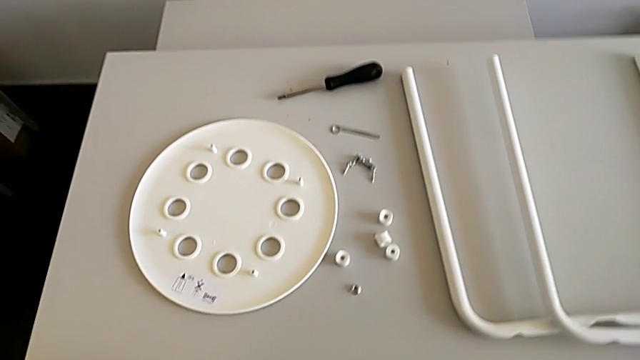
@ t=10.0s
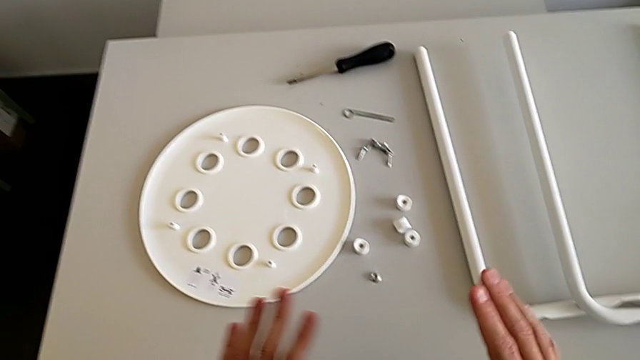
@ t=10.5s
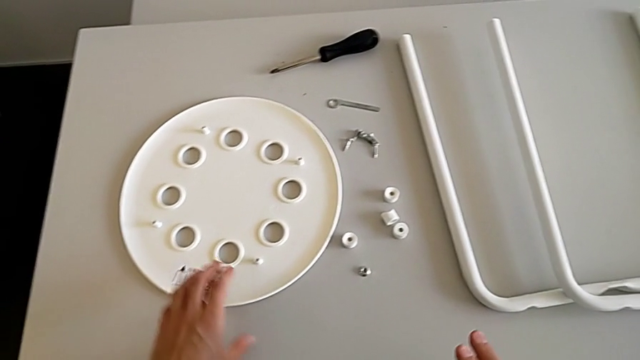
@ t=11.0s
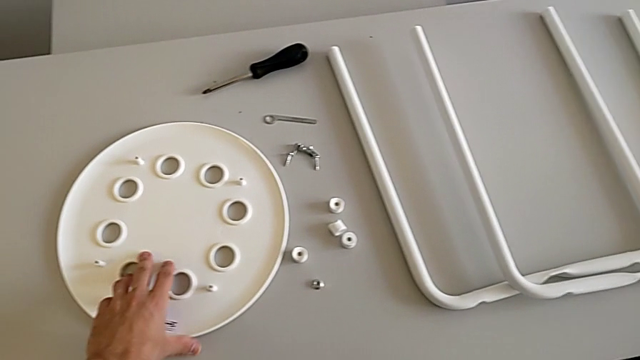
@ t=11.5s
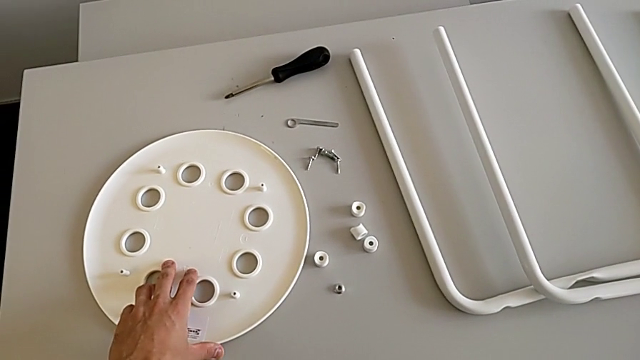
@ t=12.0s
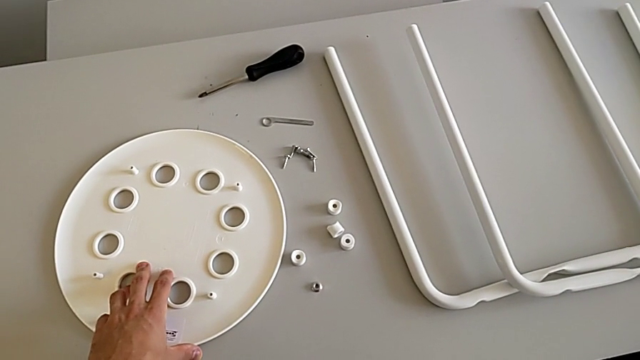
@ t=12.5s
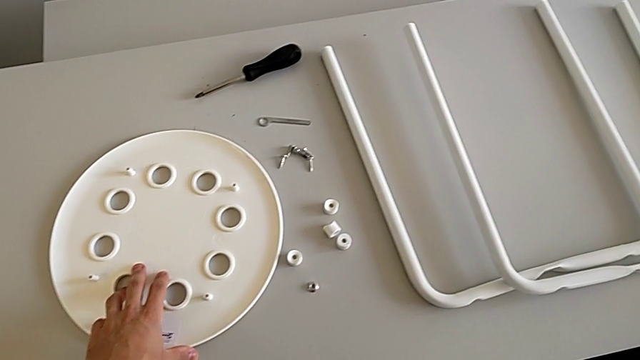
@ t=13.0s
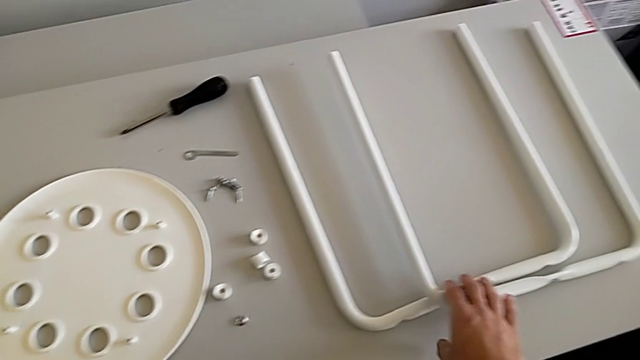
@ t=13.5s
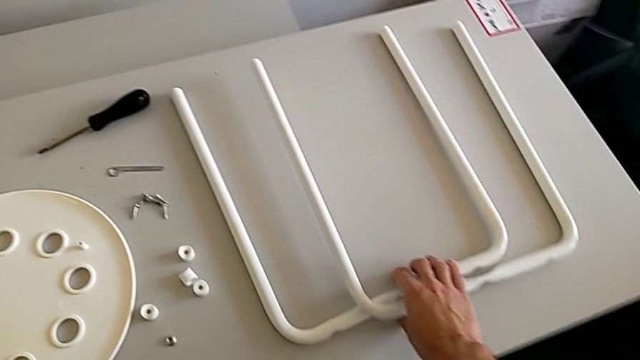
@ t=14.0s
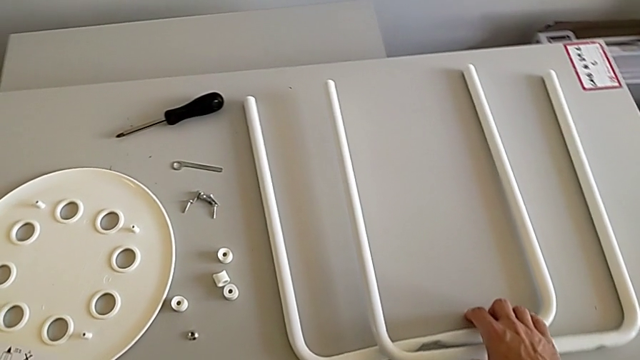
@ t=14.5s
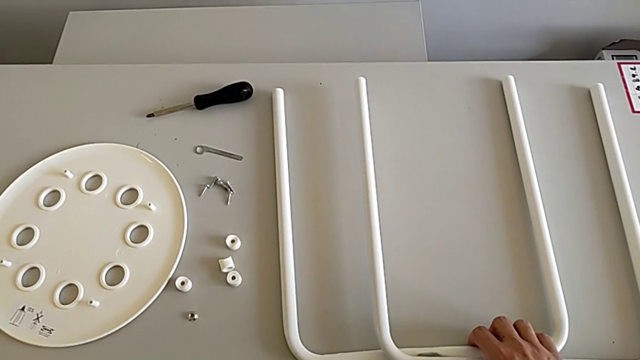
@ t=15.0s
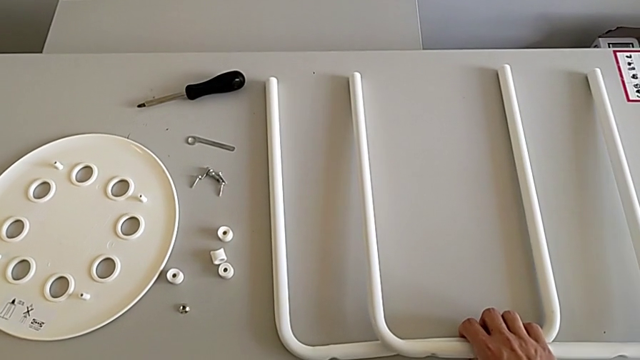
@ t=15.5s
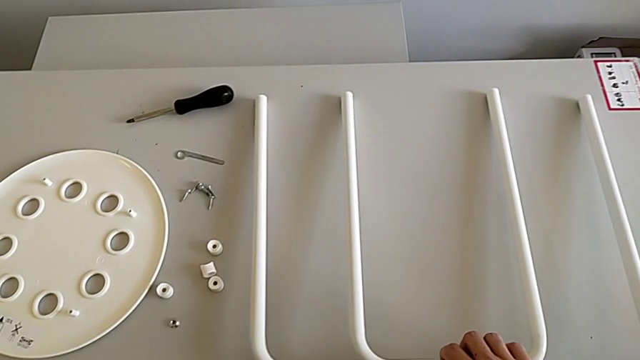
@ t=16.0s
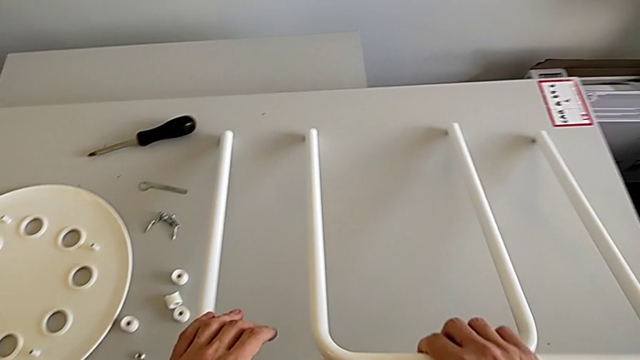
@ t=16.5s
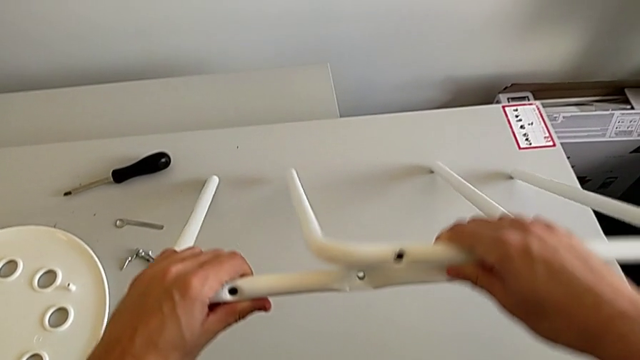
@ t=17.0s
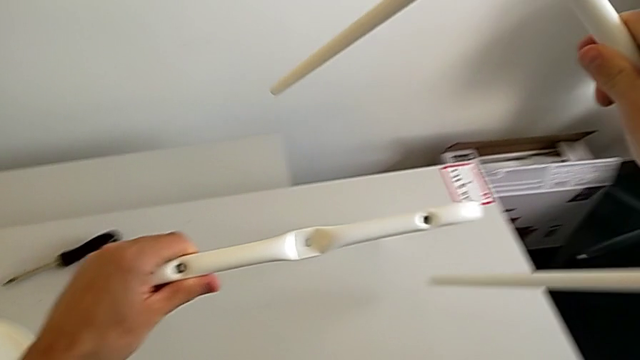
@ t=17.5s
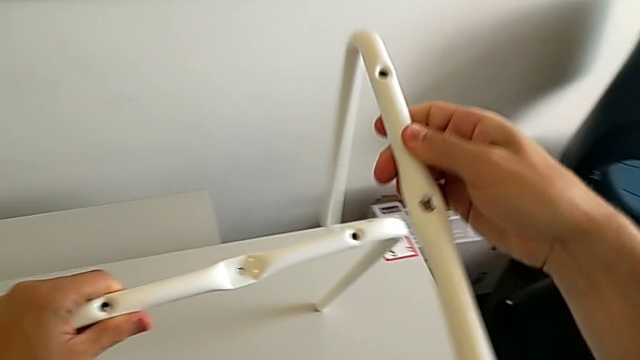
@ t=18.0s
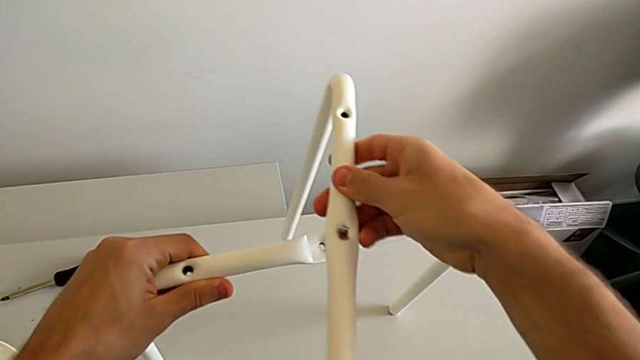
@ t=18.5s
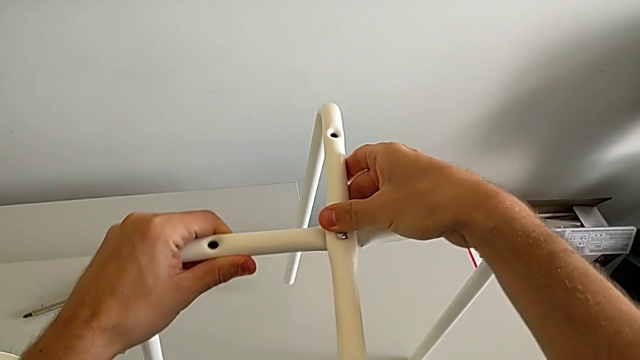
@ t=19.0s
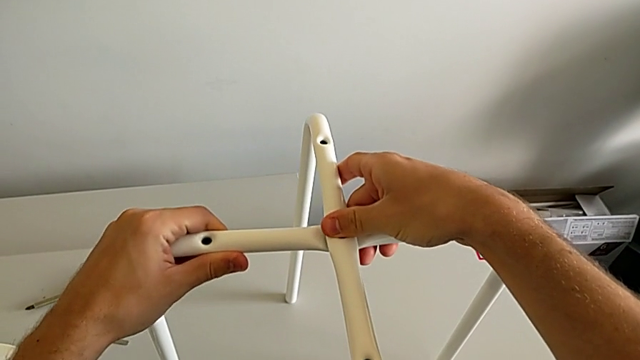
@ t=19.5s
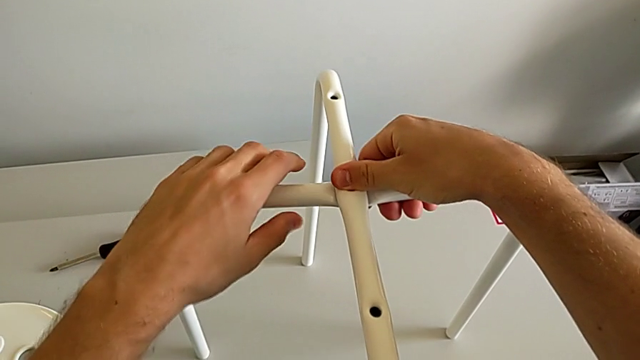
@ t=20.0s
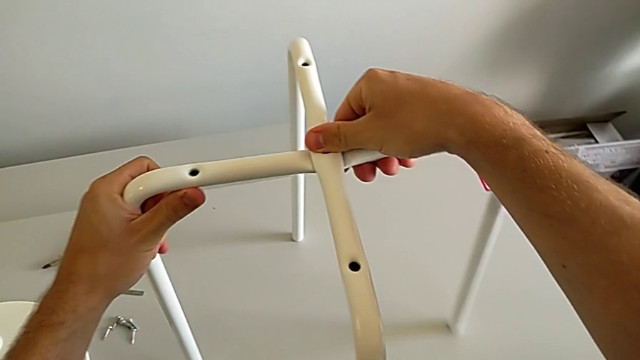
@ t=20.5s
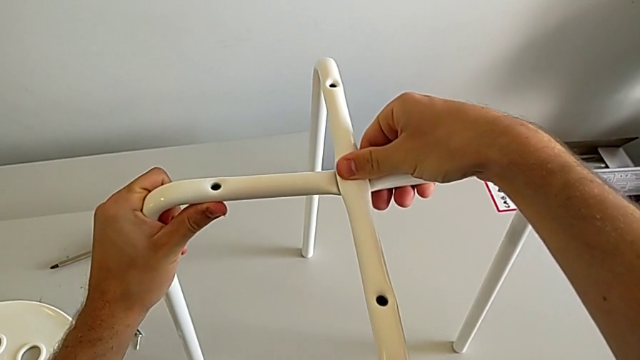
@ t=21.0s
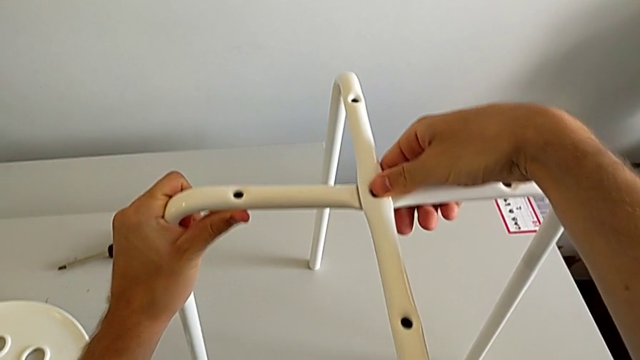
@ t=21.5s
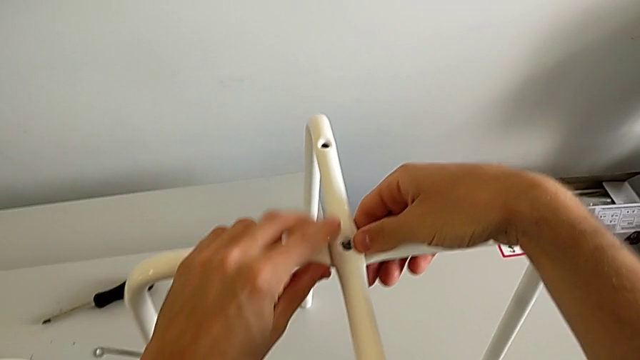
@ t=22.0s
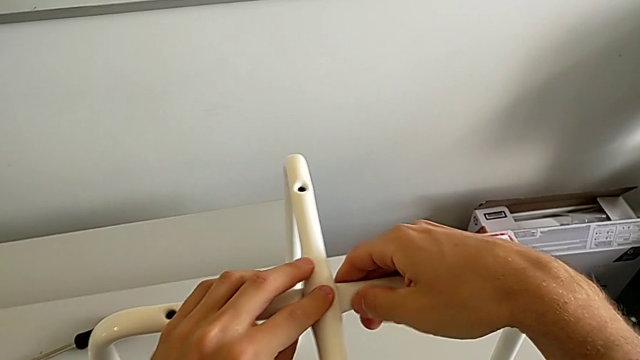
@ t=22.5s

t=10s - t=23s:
The camera wearer is assembling the white legs. They inspect the stool, approach the seat, grab the leg, lift it and align it.

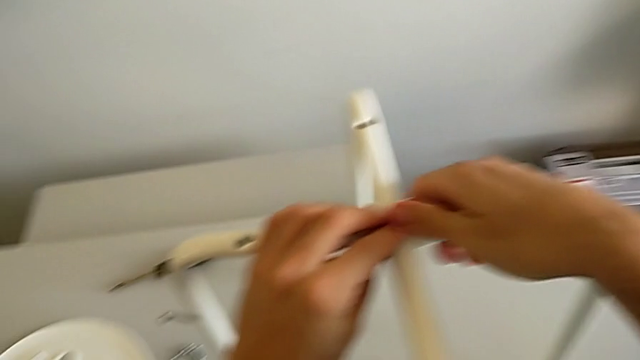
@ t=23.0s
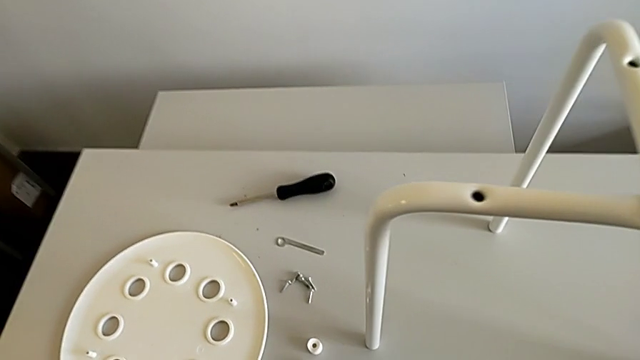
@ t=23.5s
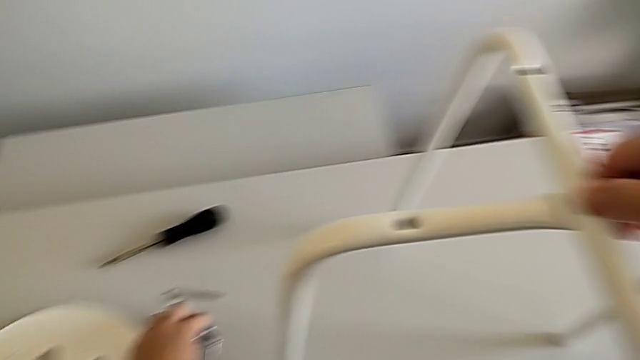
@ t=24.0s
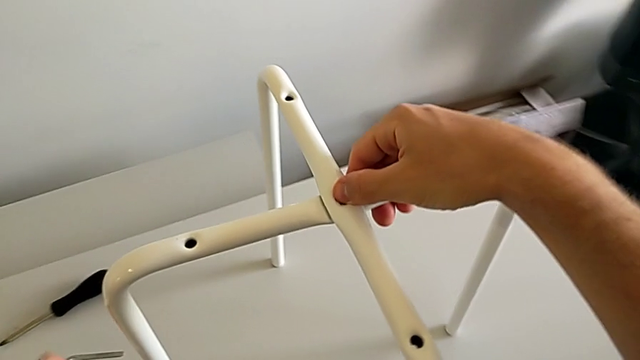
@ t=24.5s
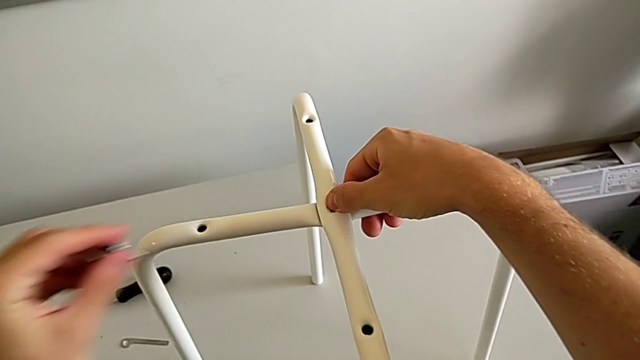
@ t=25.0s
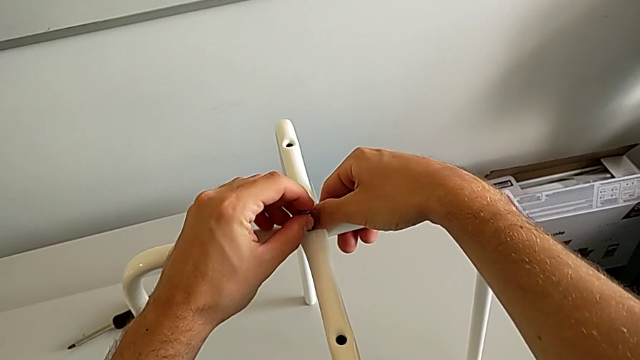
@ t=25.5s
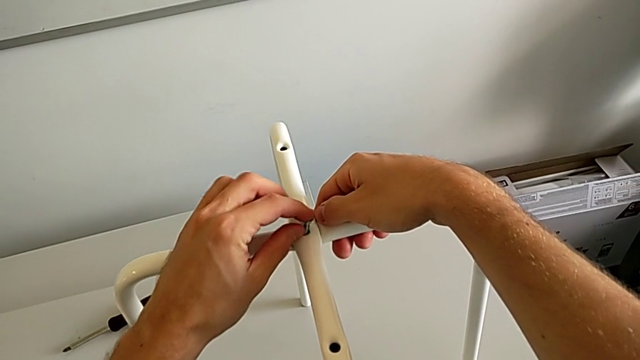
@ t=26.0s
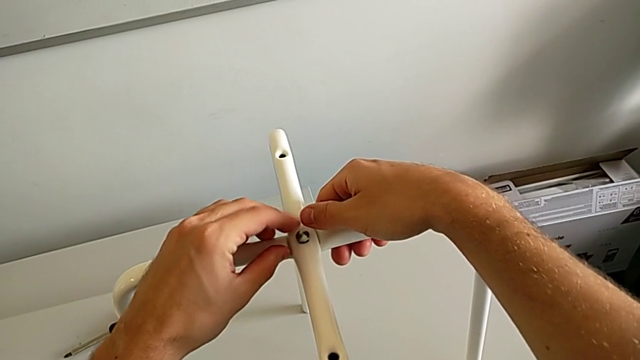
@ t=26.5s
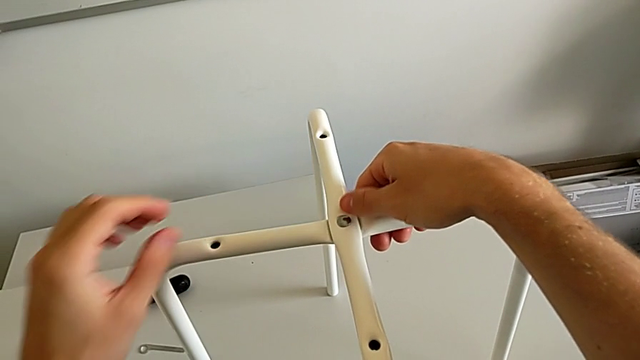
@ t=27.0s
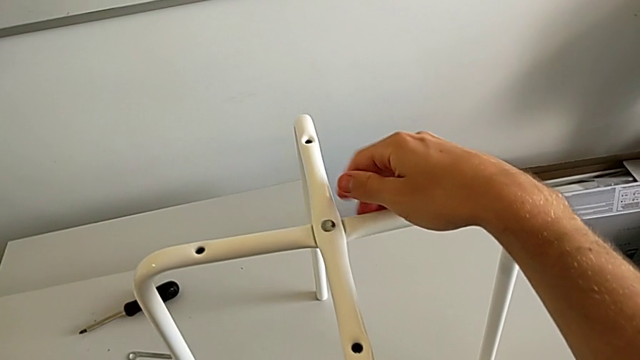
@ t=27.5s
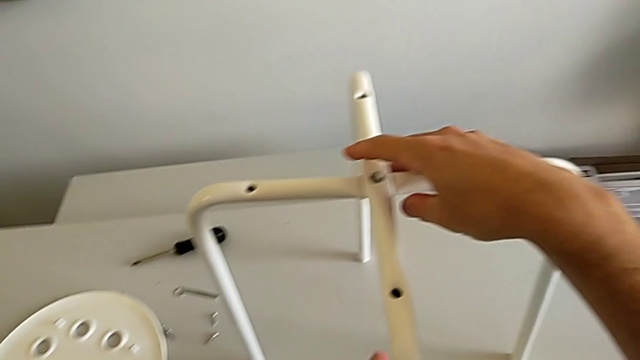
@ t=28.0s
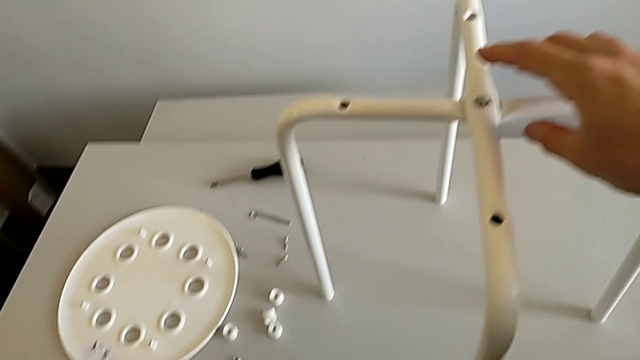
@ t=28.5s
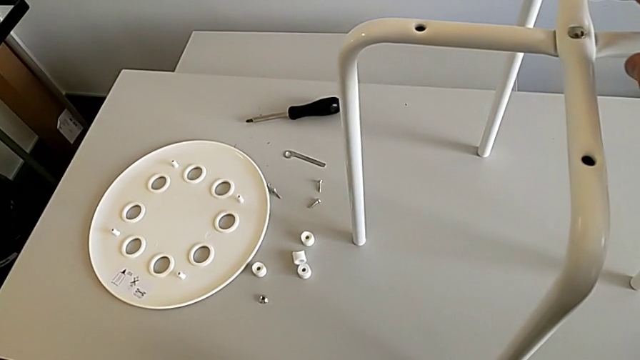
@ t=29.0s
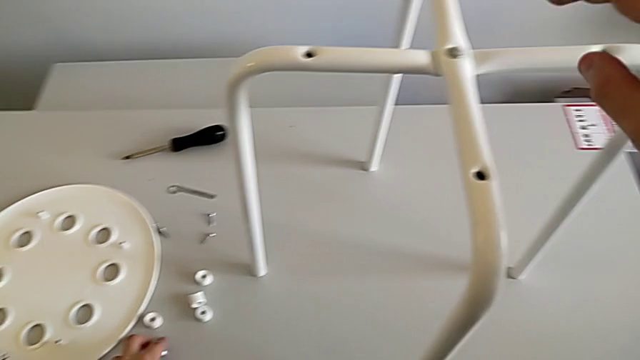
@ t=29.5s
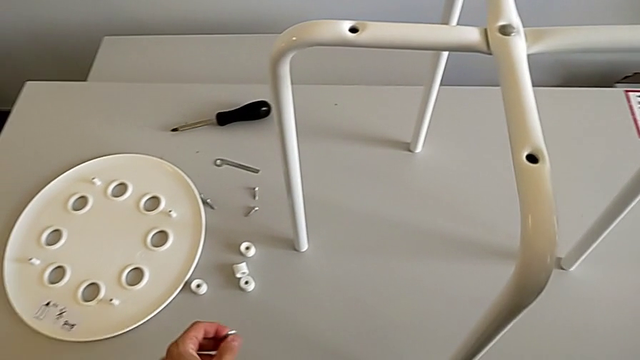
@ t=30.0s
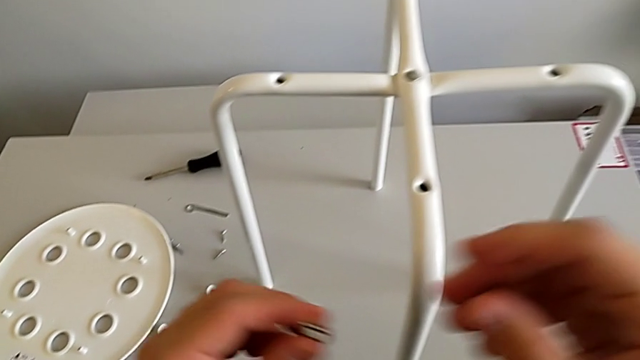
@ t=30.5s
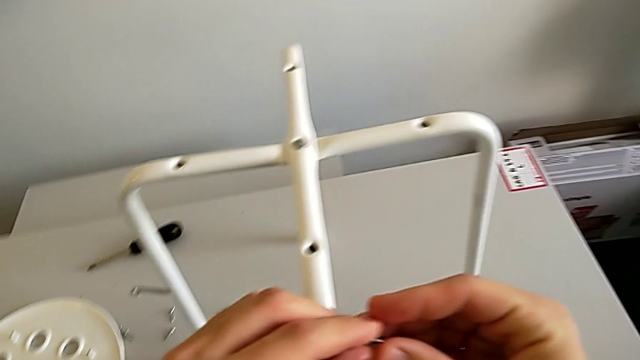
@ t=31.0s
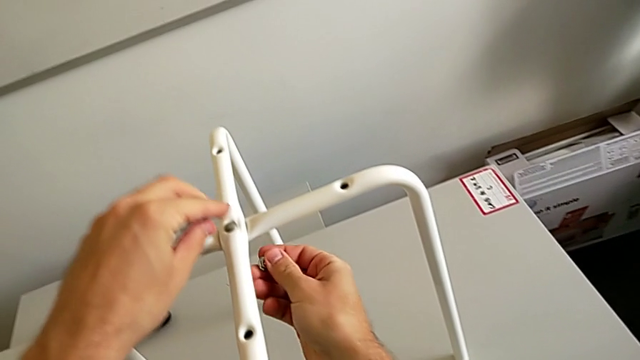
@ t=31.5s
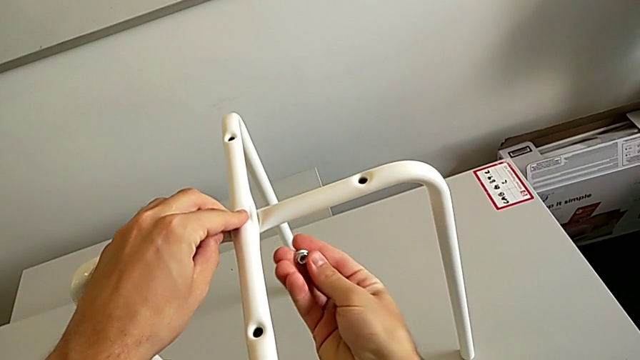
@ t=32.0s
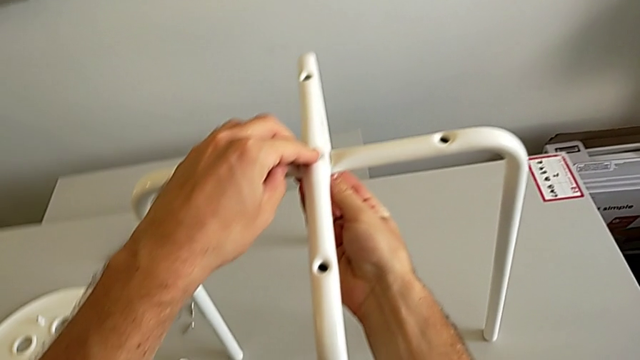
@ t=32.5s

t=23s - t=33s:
The camera wearer is assembling the white legs. They grab the bolt, insert it, inspect the stool, grab the hex nut with the left hand, grab it with the right hand and wrongly insert it upside down.
